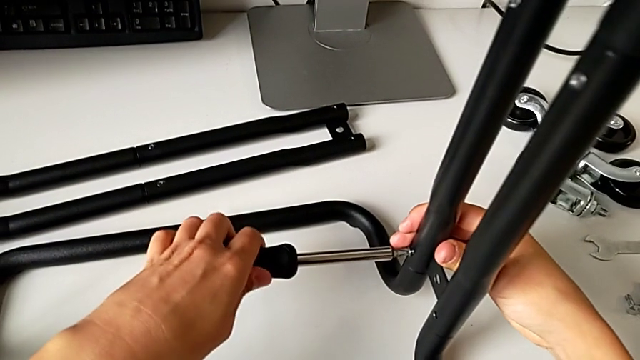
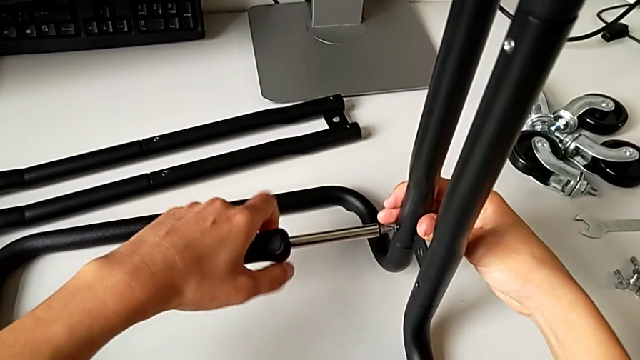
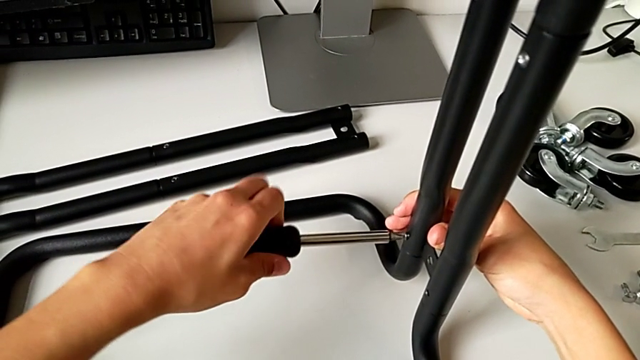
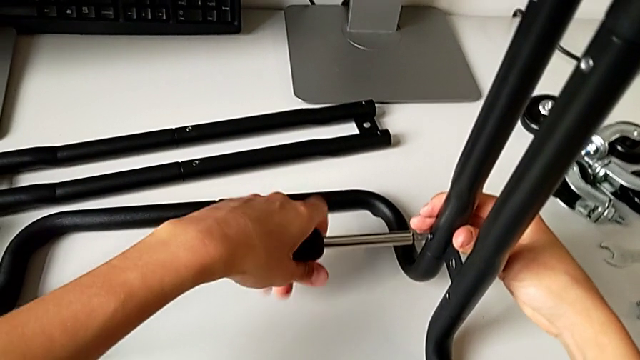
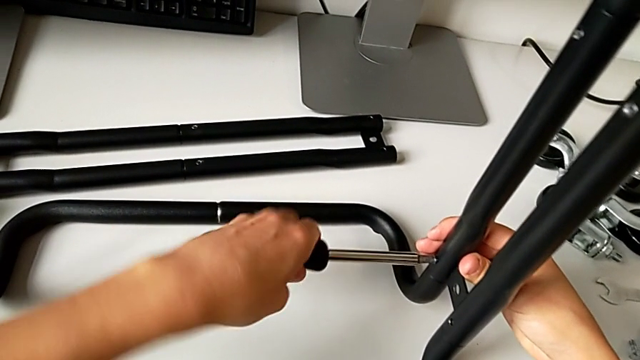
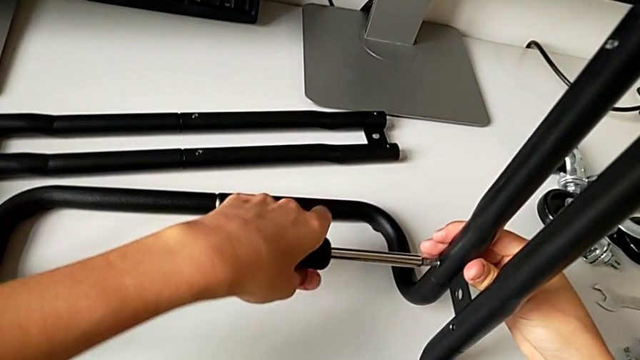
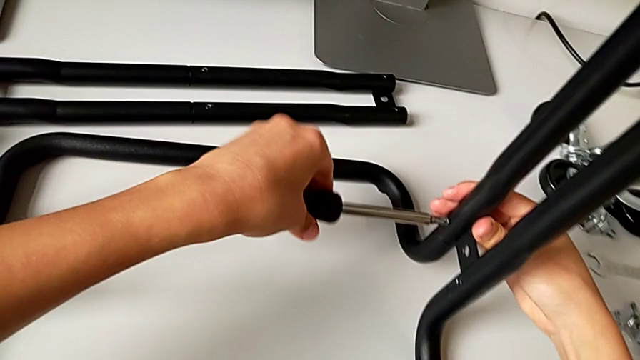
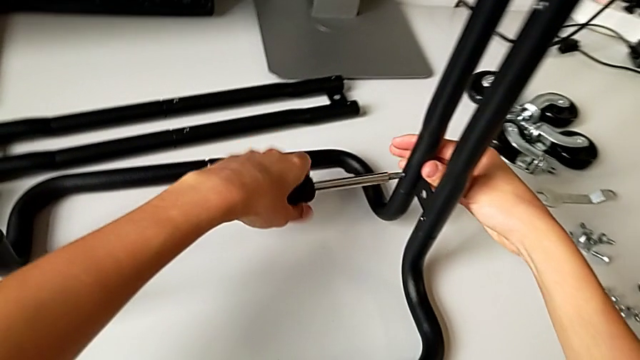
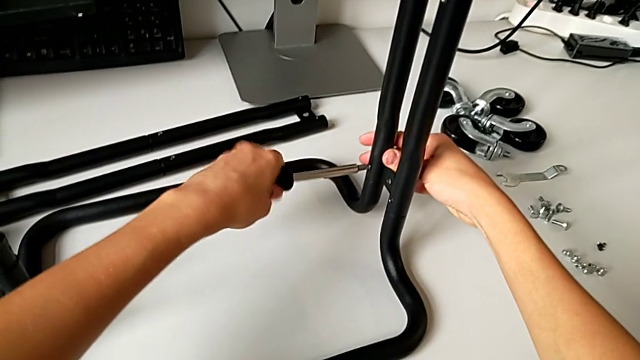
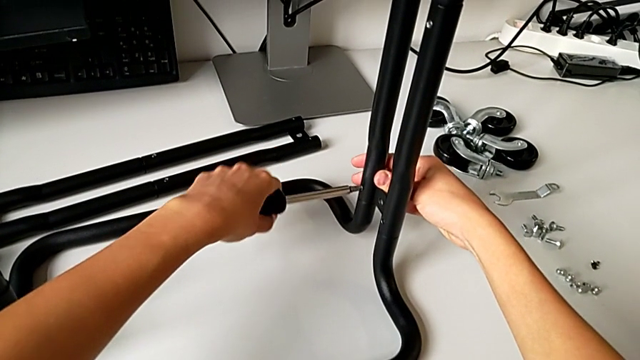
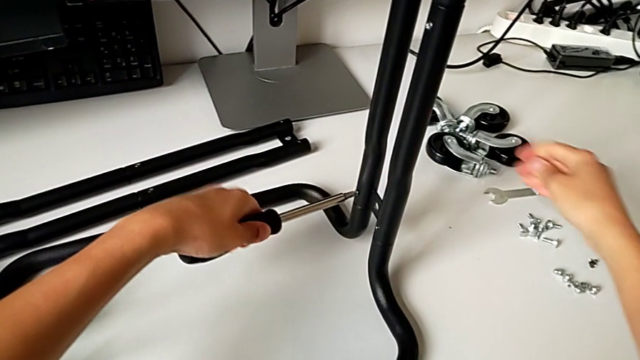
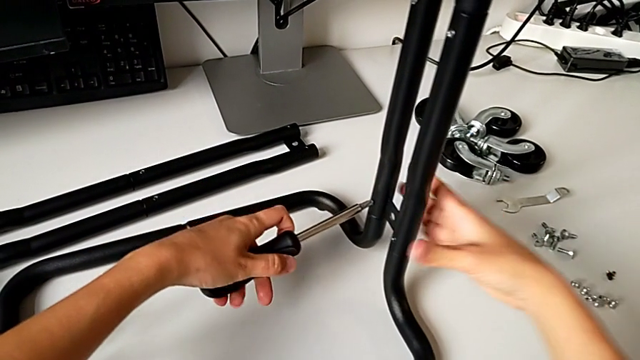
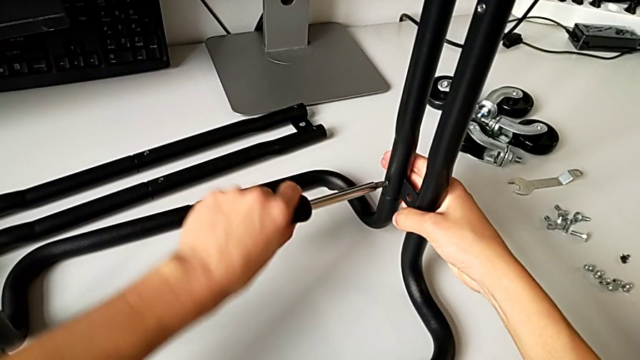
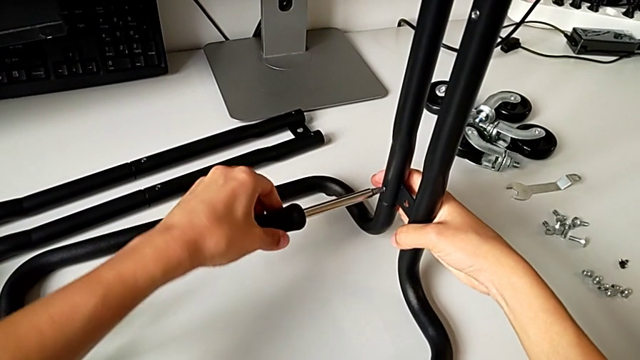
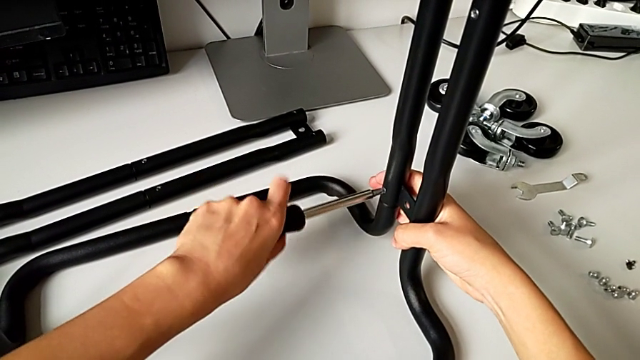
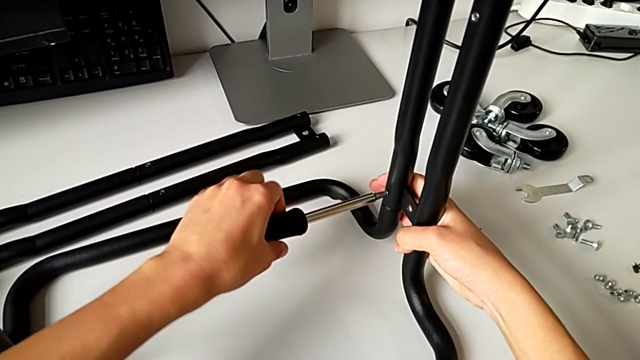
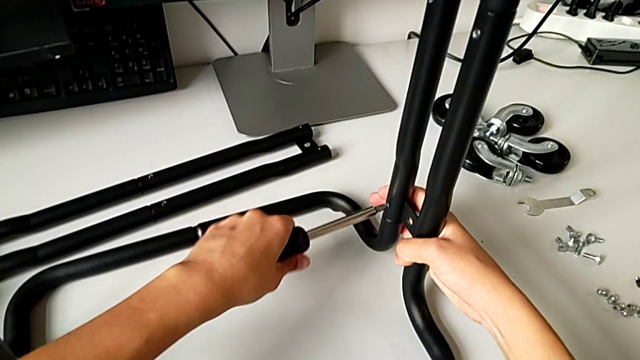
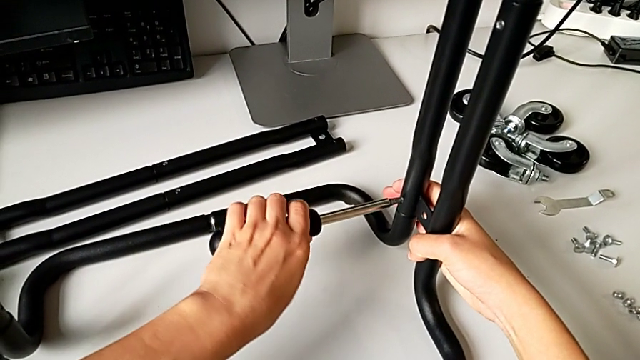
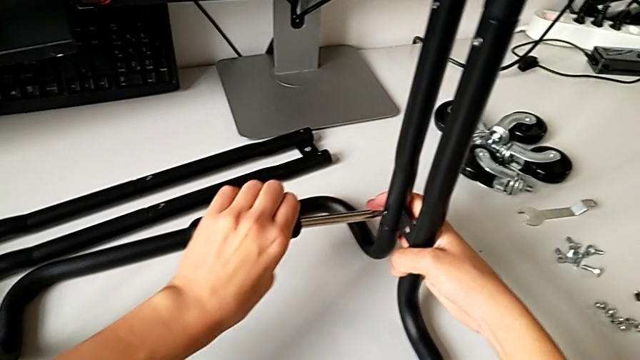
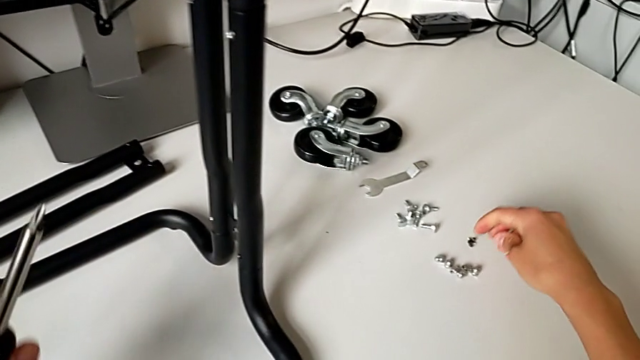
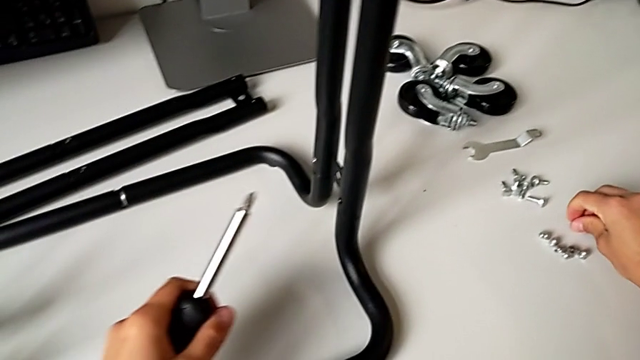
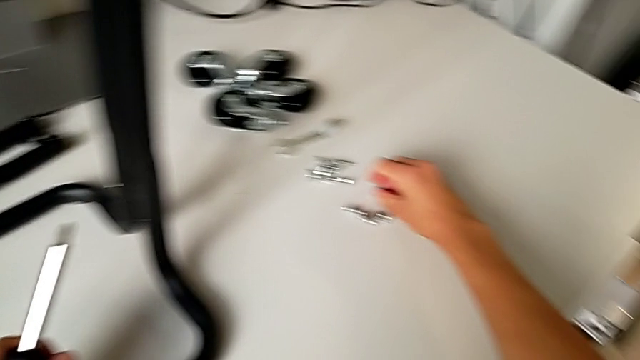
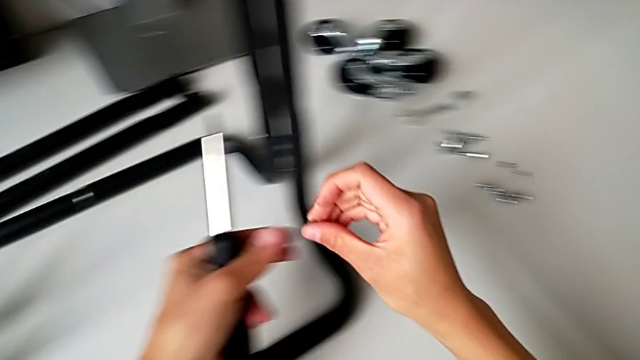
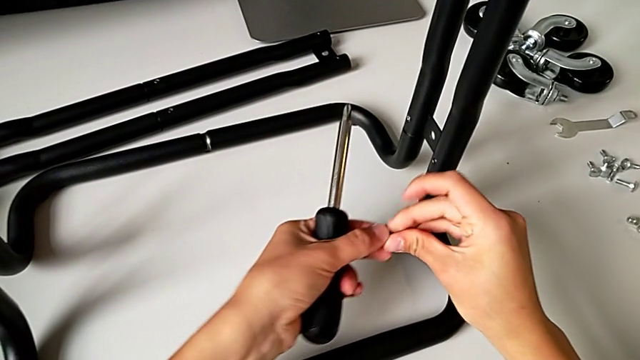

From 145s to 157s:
The camera wearer is assembling the side bar into the base frame. They keep screwing the first screw and grab the second screw.

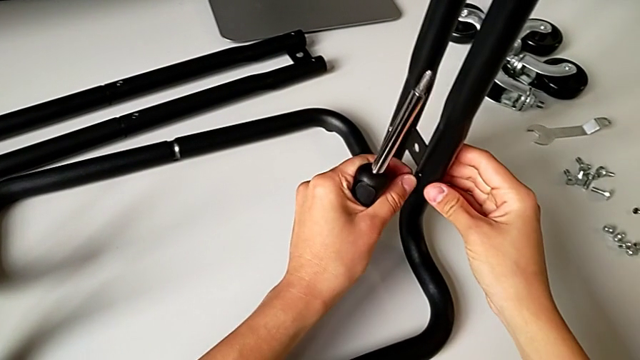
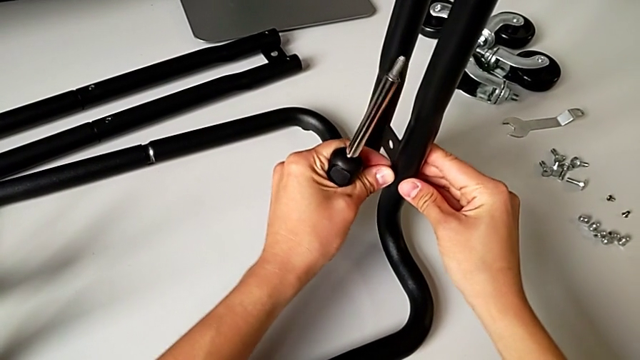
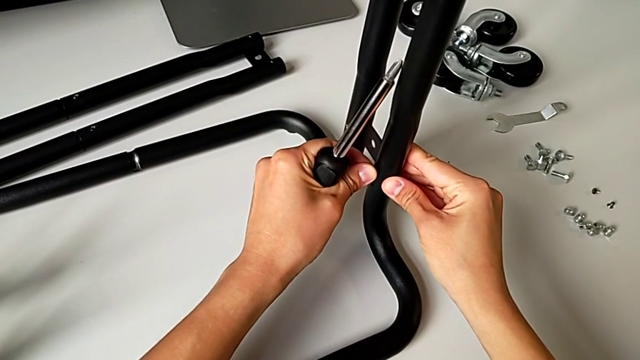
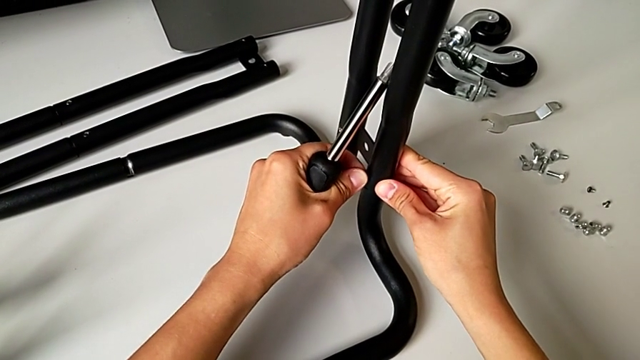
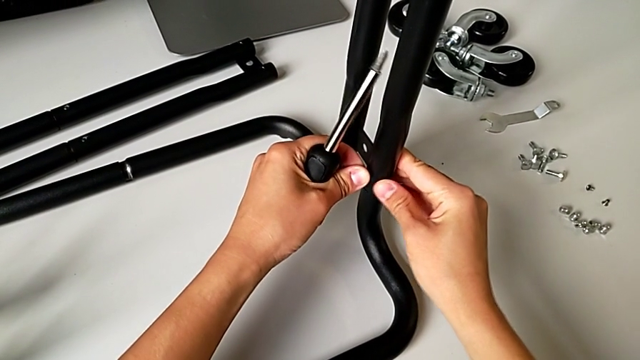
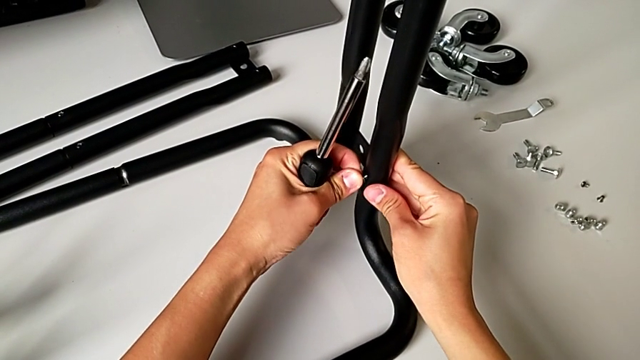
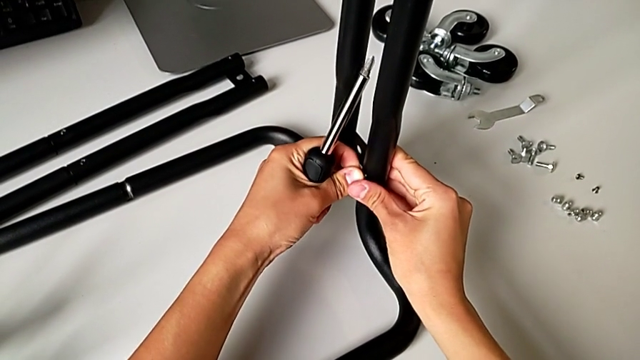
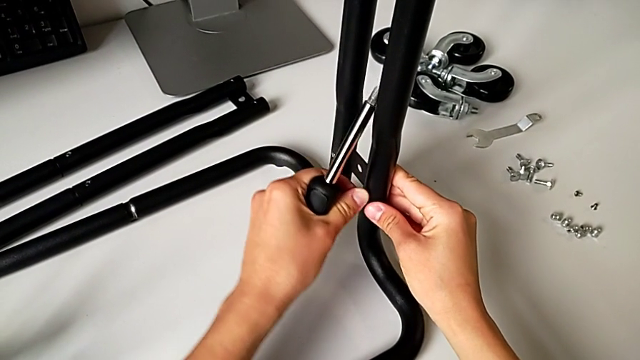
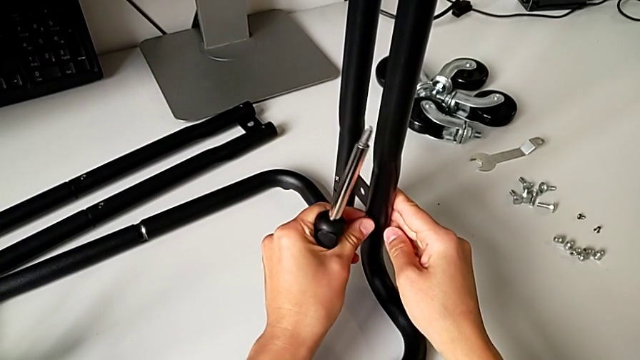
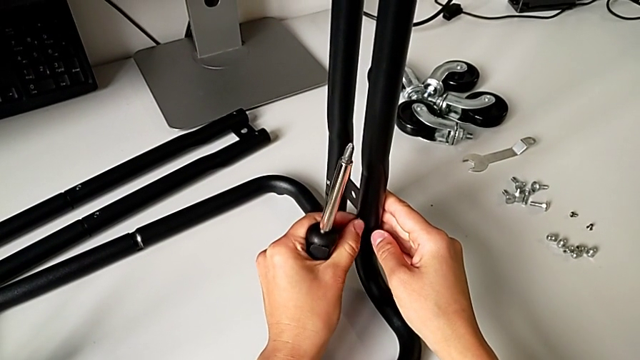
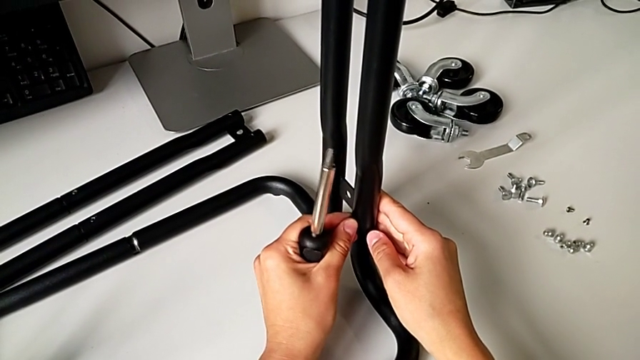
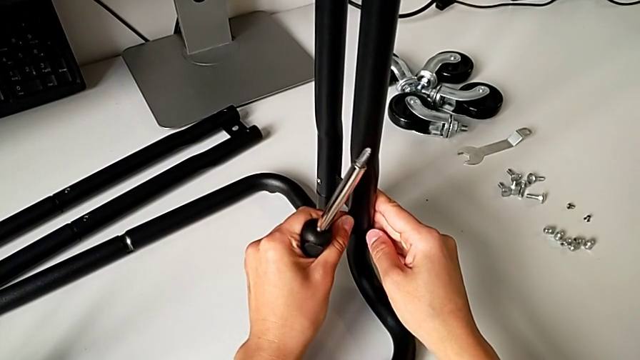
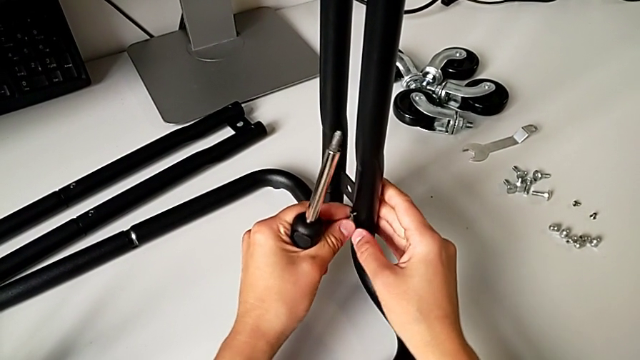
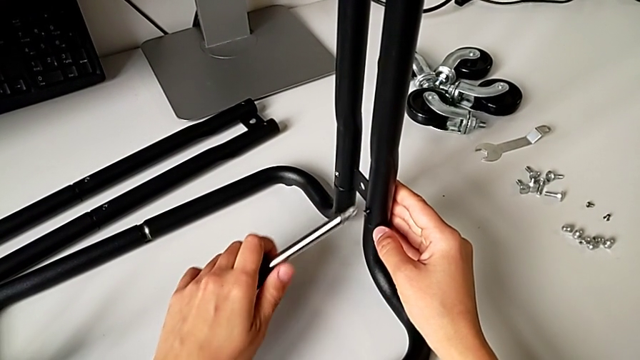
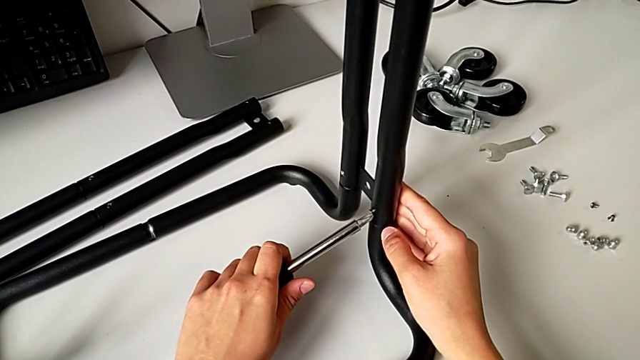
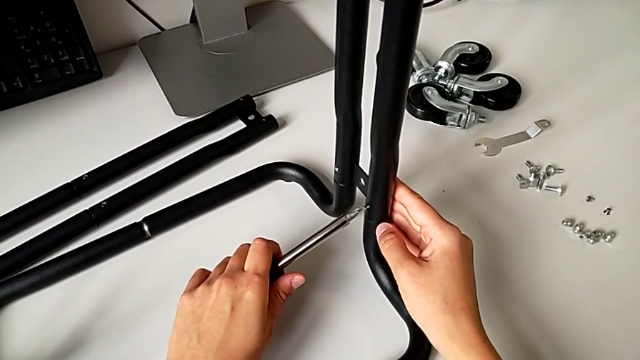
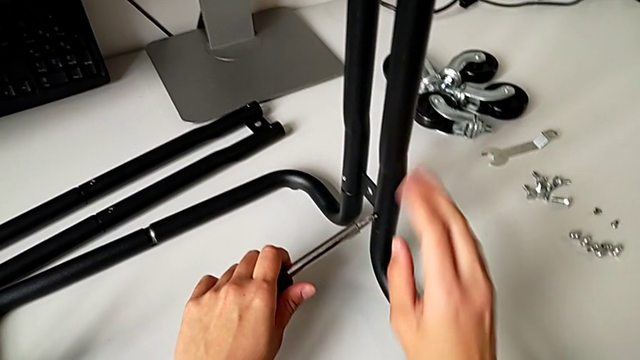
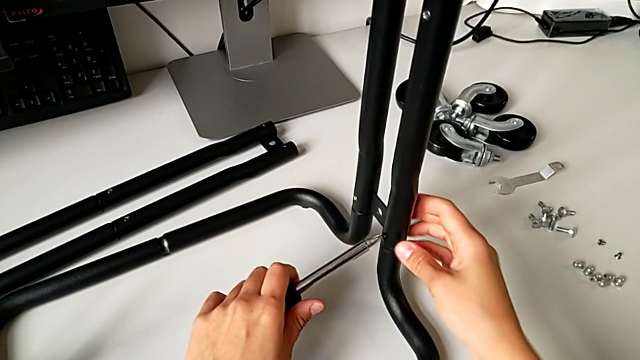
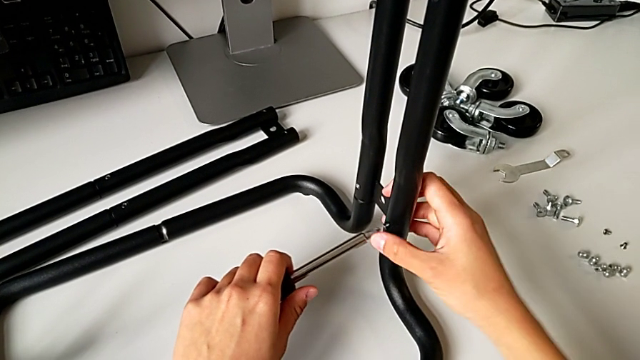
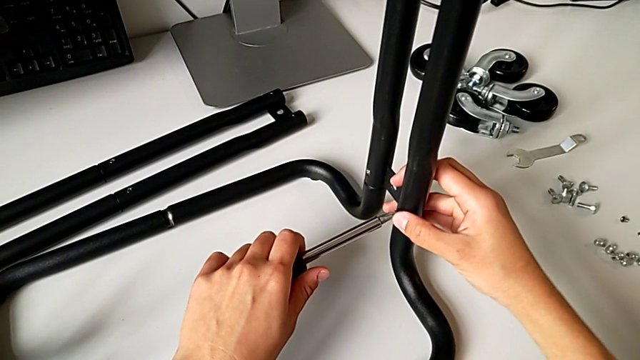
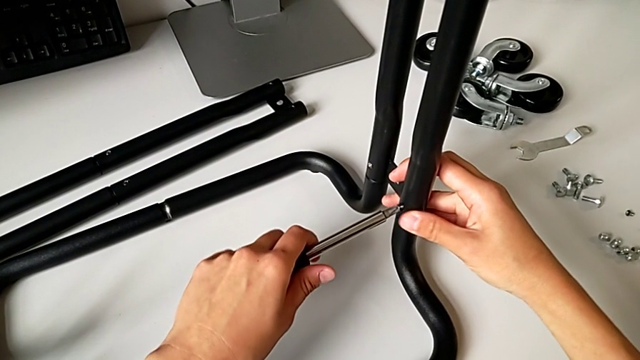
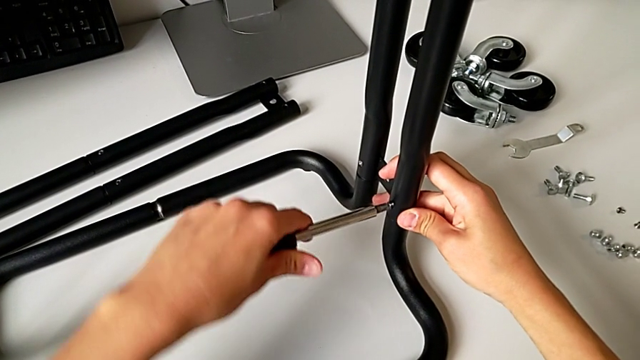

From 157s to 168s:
The camera wearer is assembling the side bar into the base frame. They place the second screw and place the black screwdriver.
